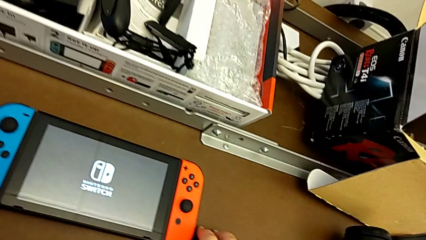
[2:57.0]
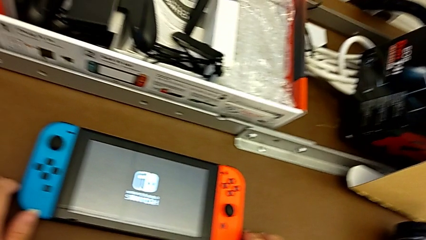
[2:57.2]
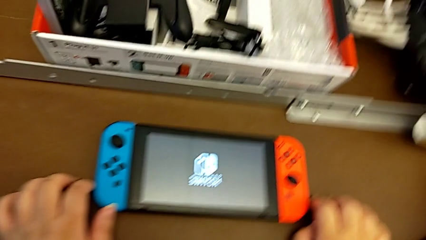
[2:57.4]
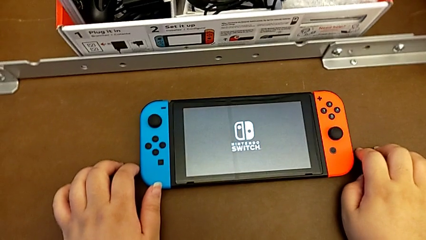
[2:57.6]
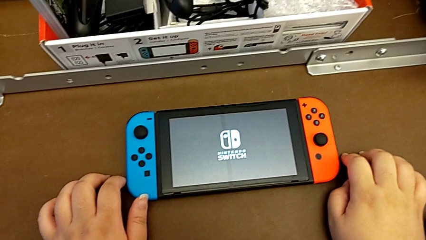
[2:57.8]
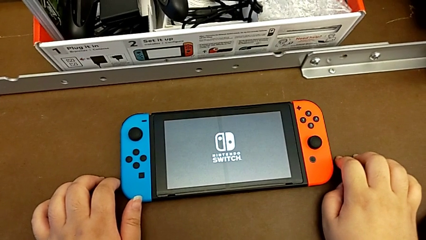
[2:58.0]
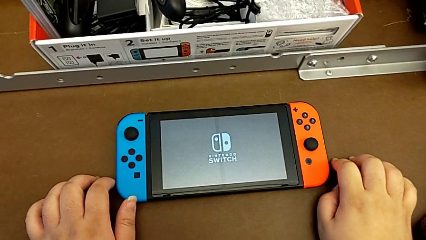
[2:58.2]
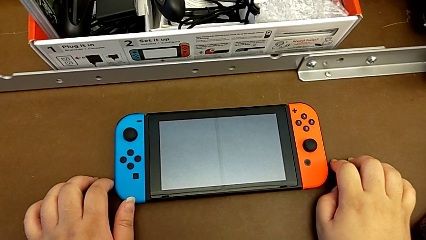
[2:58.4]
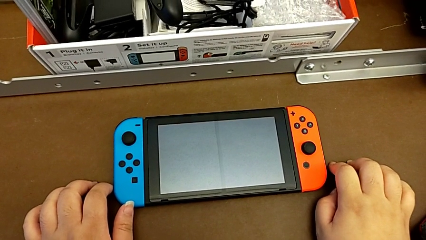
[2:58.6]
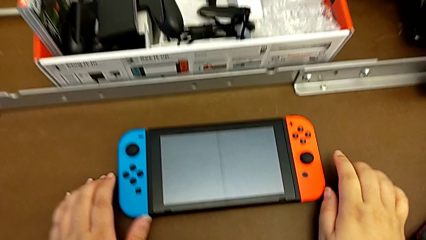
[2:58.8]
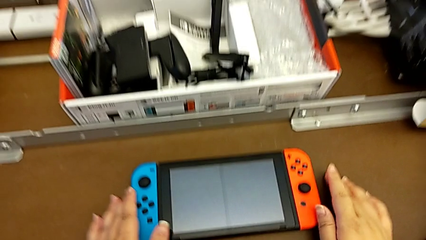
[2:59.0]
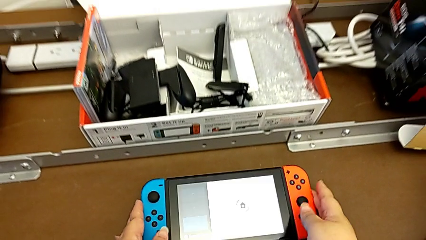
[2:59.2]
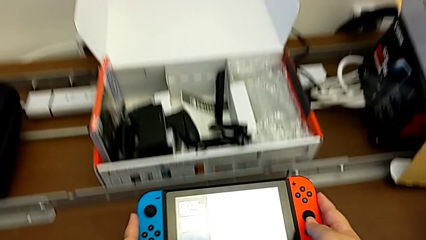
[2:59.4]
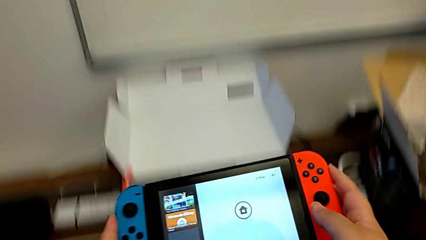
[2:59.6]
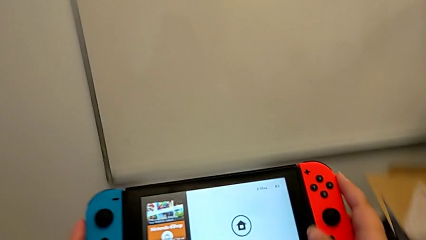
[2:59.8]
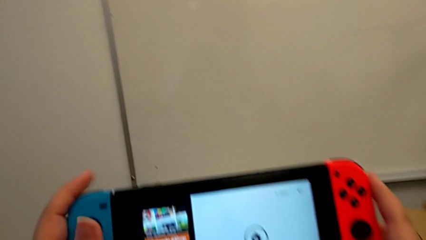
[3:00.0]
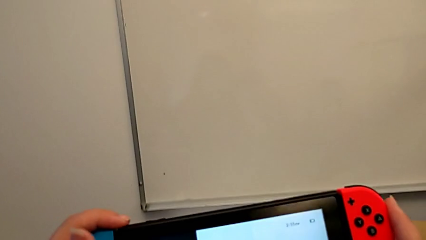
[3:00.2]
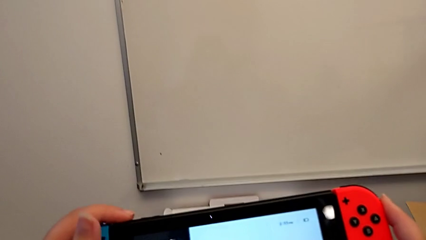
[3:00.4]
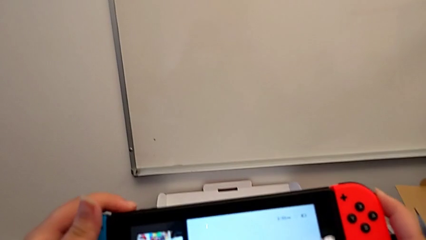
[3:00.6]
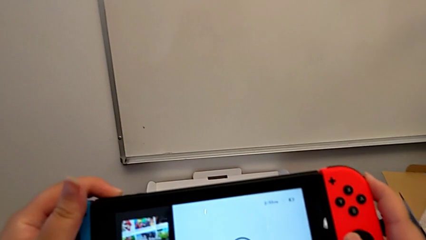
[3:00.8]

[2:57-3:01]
The camera wearer is turning on their Nintendo Switch. They grab the Nintendo Switch.

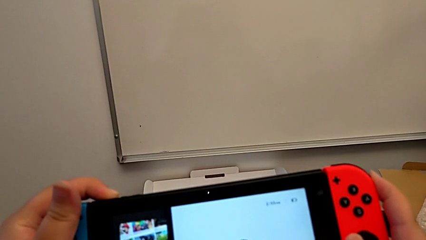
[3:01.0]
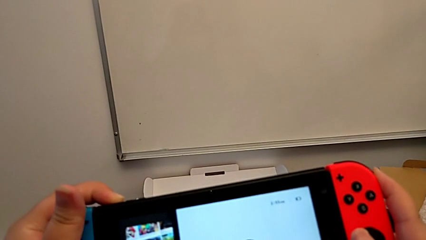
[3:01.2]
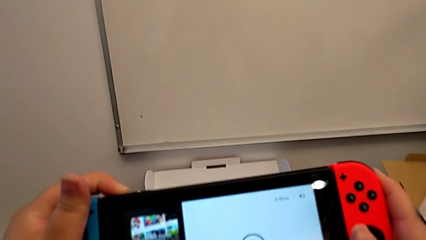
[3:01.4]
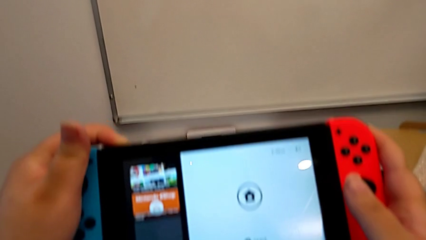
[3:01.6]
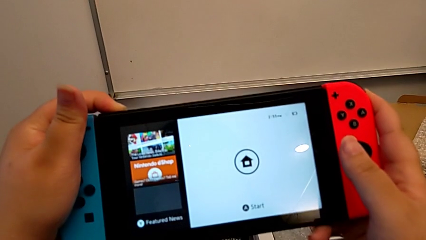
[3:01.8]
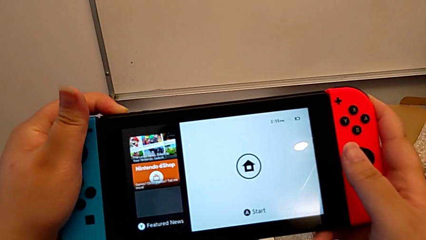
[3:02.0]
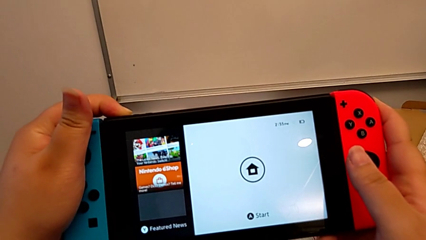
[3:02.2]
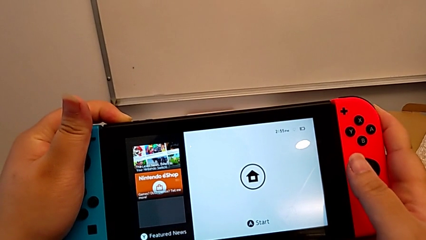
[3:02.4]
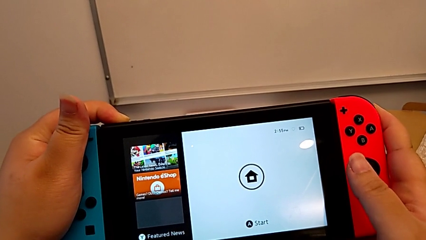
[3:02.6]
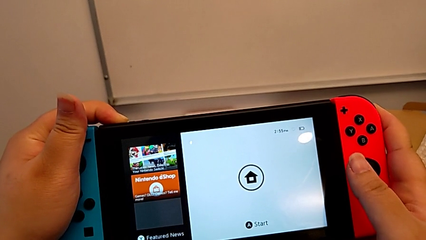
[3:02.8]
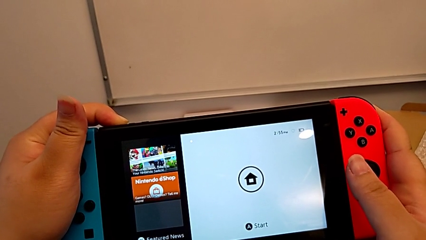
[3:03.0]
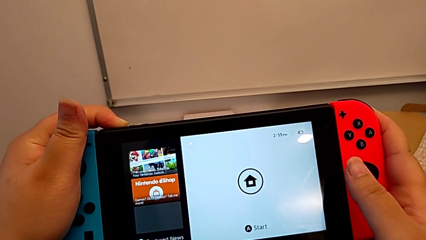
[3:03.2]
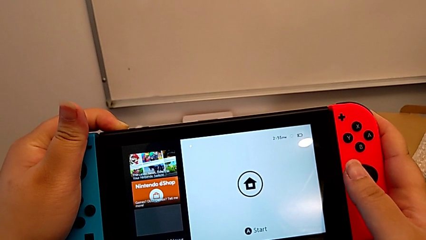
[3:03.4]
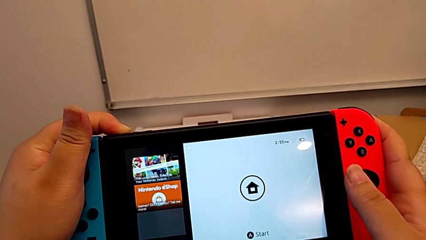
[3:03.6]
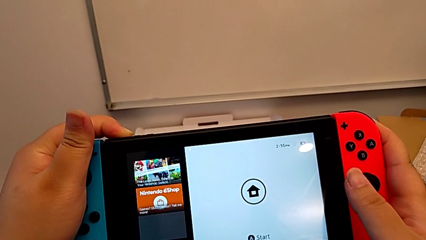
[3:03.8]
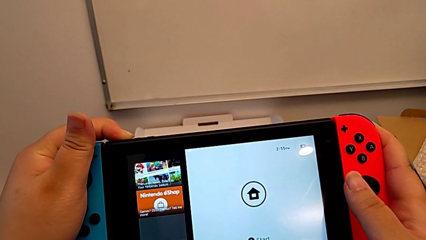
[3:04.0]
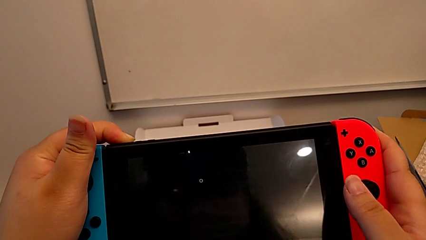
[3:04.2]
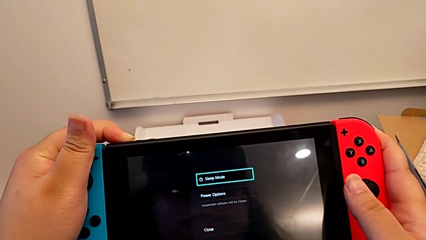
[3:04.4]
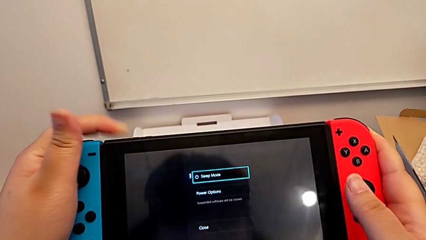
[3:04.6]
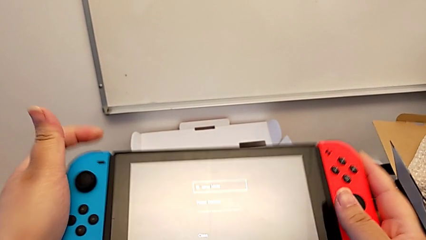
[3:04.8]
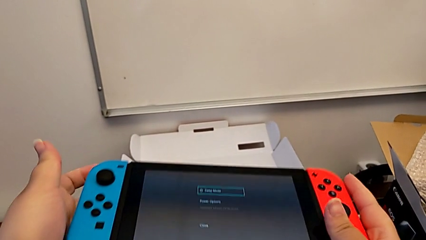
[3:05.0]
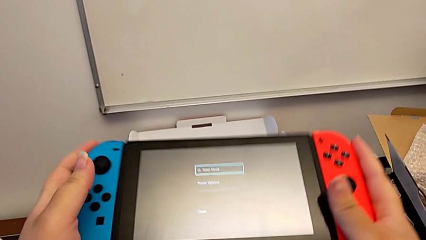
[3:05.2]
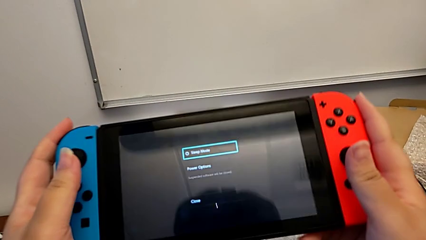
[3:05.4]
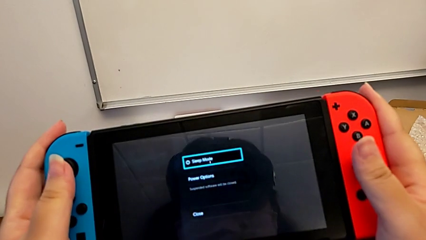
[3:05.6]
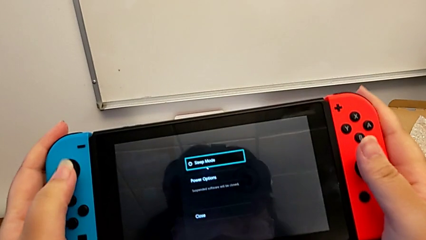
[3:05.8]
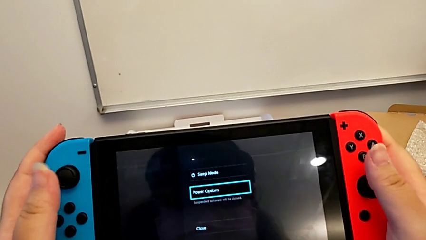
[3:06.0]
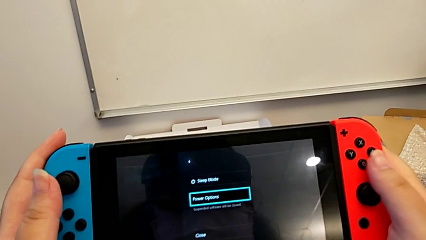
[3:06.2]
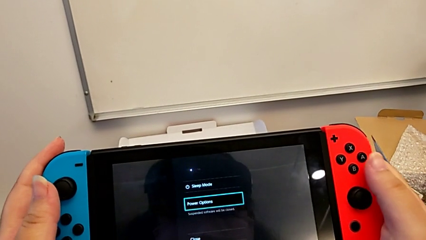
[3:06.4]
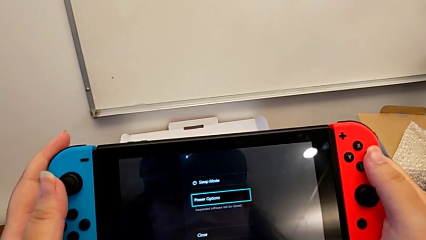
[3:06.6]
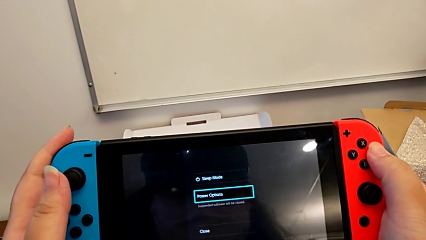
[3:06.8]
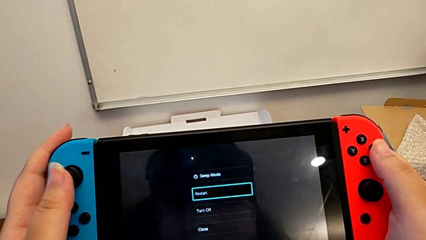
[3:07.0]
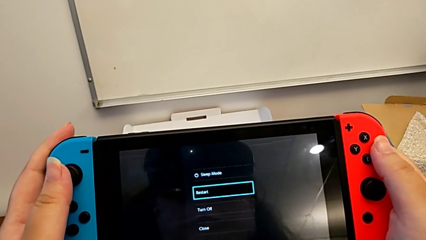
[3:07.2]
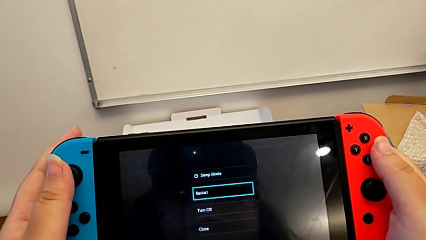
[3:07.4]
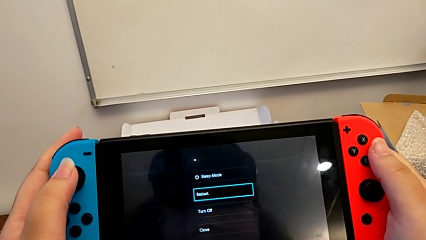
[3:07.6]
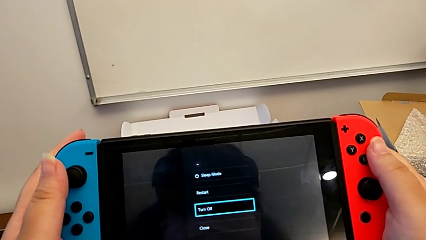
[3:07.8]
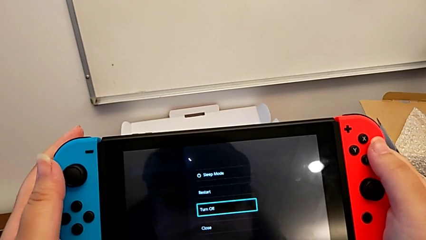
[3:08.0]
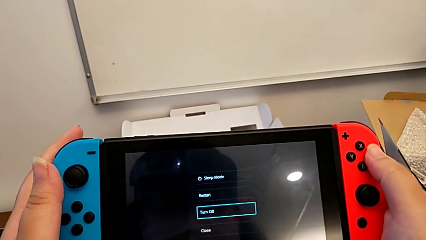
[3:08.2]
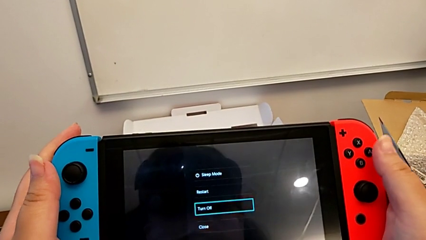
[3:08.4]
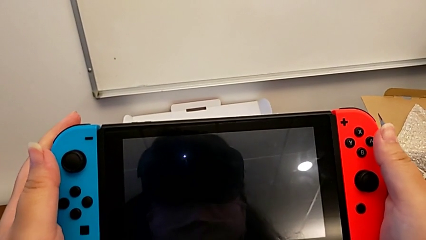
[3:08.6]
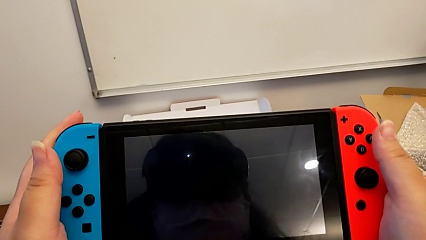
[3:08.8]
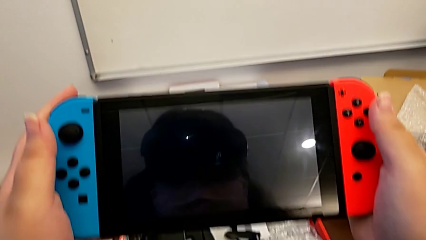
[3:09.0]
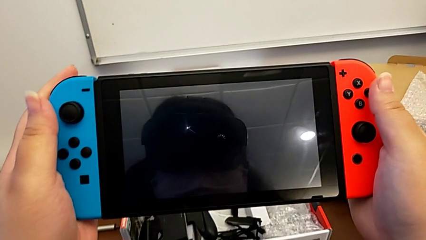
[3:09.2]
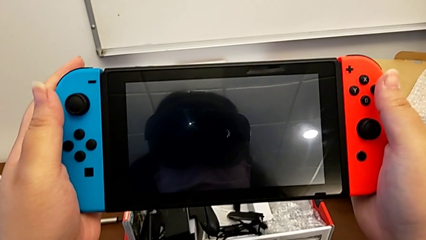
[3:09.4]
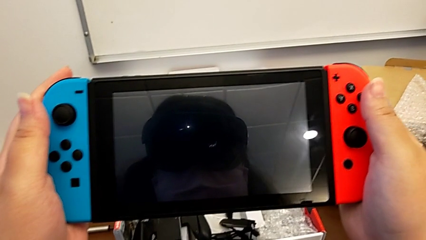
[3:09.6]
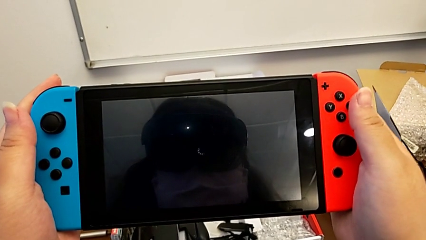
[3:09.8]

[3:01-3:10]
The camera wearer turns off their Nintendo Switch. They hold the top button, press the button and turn off the Nintendo Switch.
